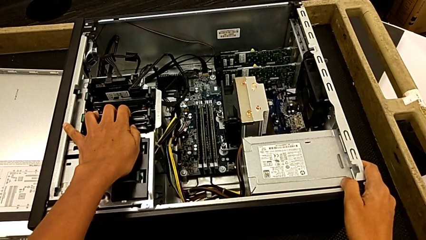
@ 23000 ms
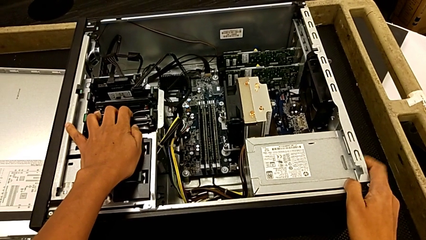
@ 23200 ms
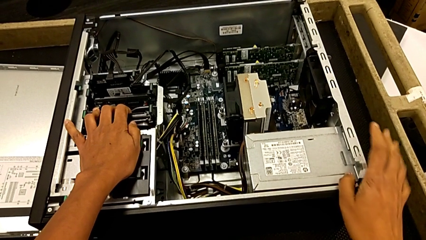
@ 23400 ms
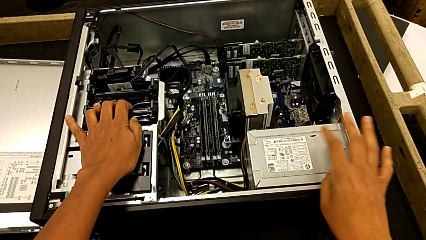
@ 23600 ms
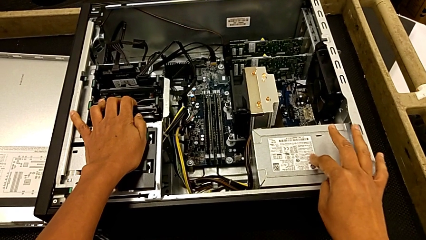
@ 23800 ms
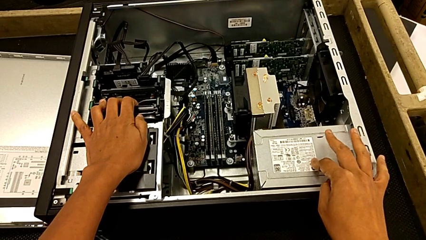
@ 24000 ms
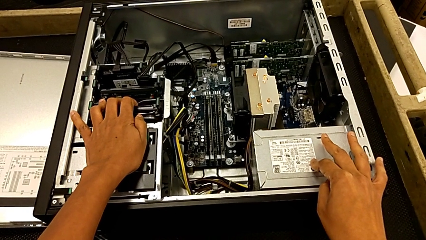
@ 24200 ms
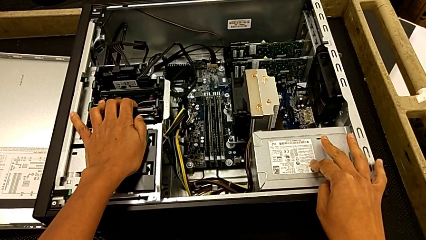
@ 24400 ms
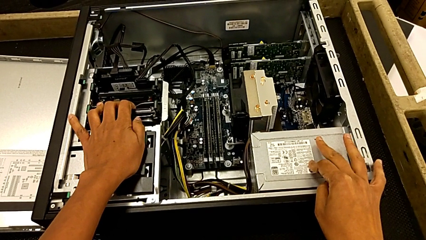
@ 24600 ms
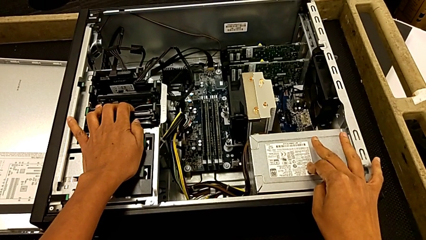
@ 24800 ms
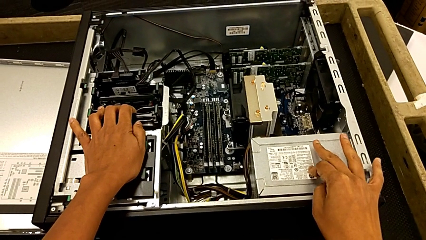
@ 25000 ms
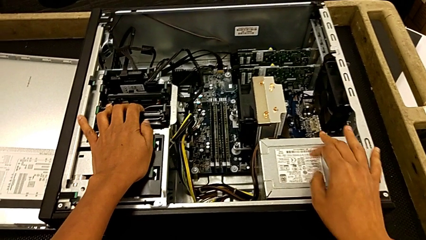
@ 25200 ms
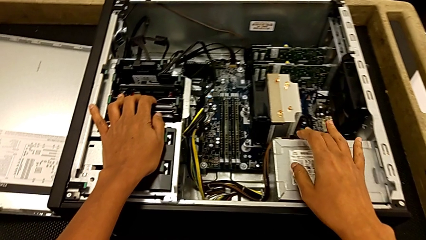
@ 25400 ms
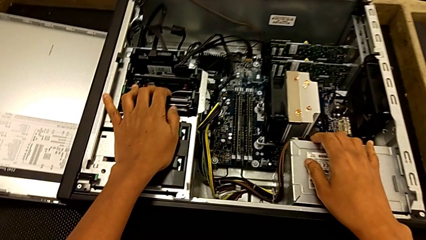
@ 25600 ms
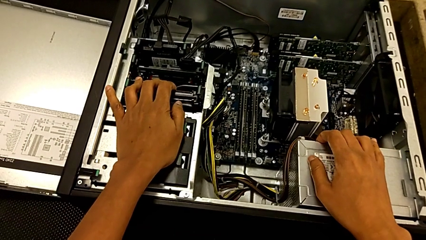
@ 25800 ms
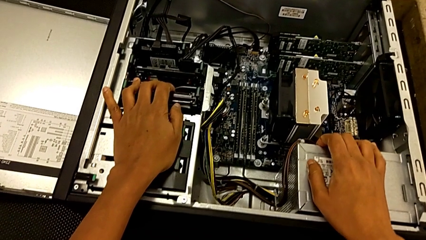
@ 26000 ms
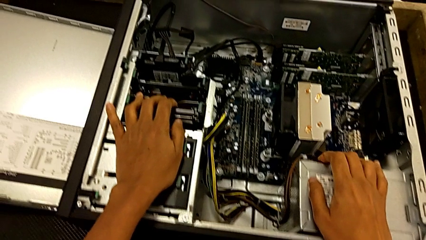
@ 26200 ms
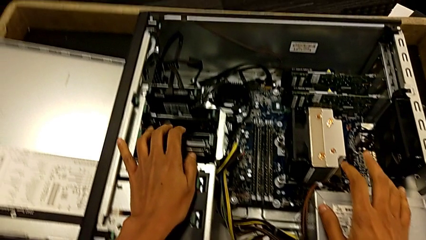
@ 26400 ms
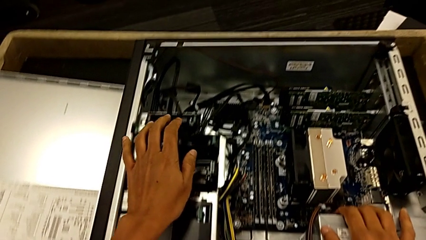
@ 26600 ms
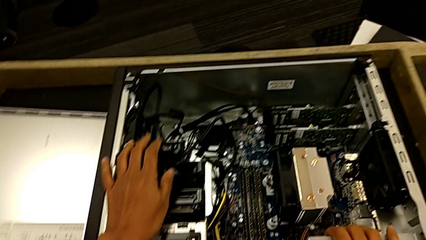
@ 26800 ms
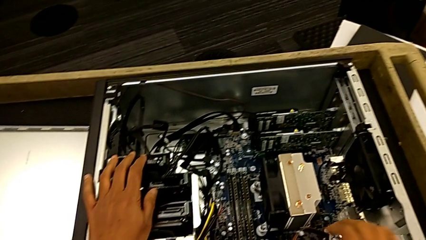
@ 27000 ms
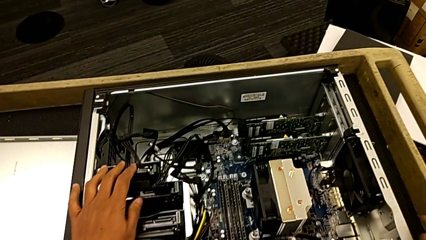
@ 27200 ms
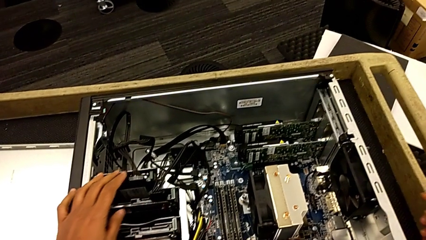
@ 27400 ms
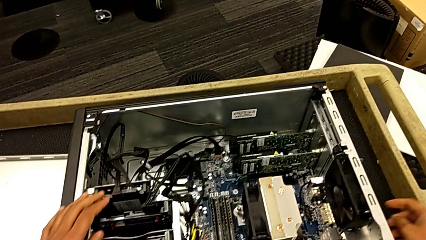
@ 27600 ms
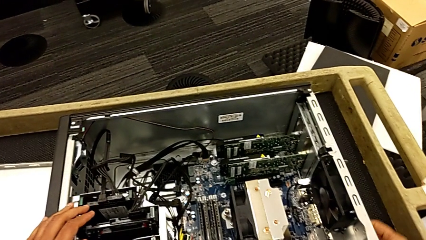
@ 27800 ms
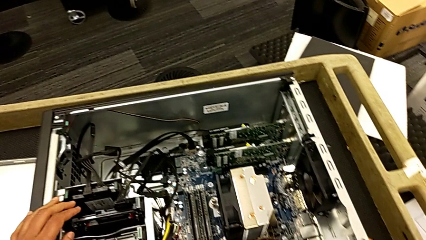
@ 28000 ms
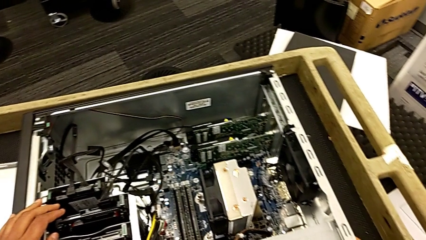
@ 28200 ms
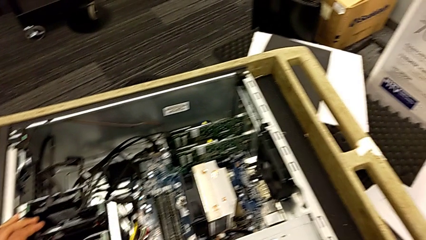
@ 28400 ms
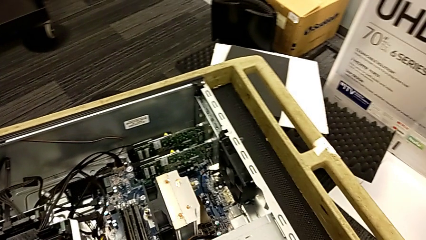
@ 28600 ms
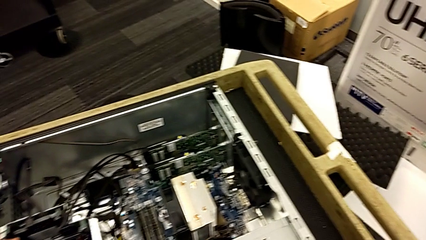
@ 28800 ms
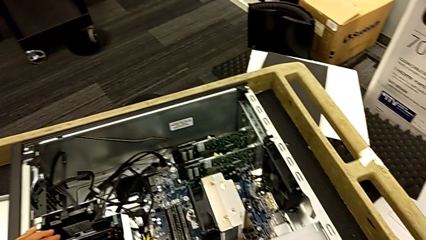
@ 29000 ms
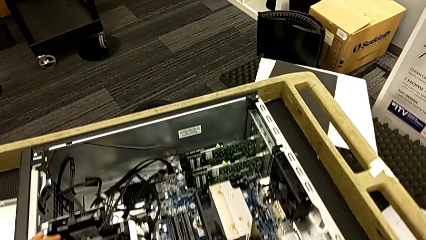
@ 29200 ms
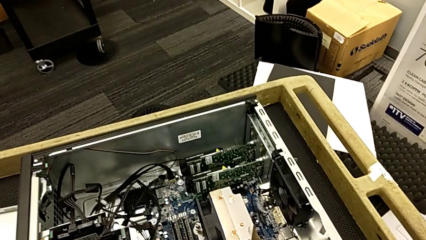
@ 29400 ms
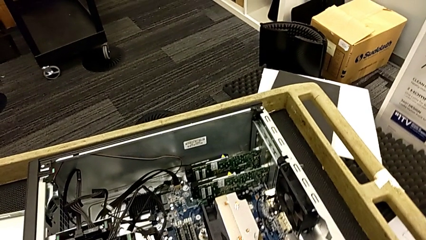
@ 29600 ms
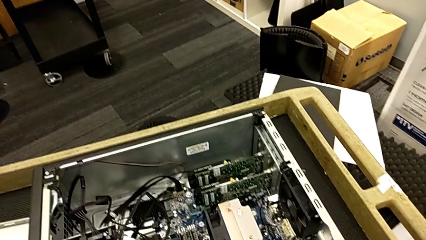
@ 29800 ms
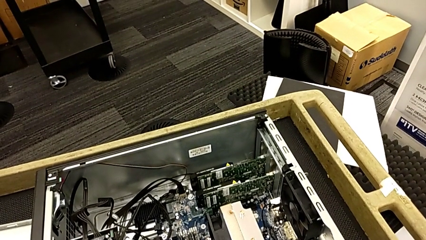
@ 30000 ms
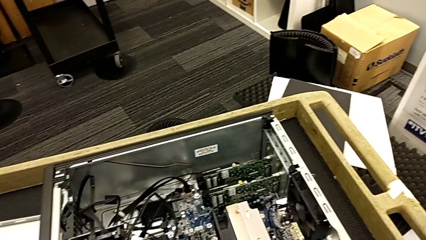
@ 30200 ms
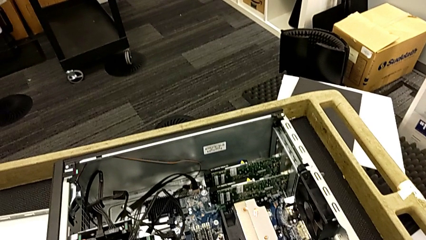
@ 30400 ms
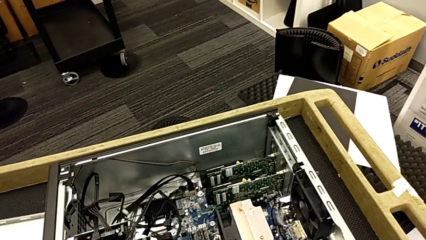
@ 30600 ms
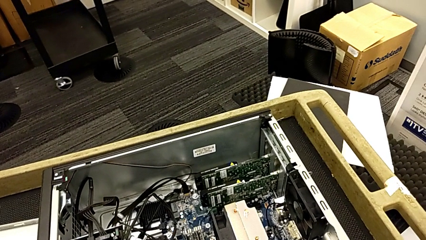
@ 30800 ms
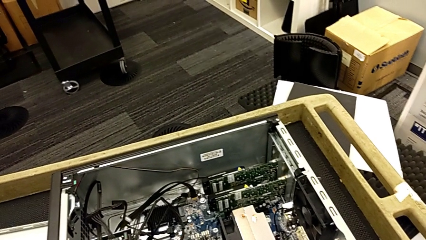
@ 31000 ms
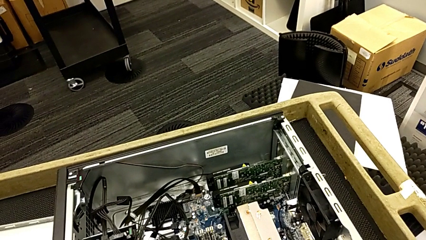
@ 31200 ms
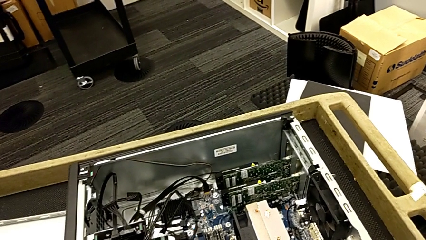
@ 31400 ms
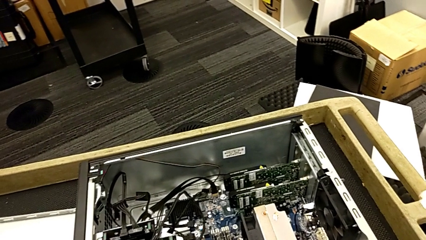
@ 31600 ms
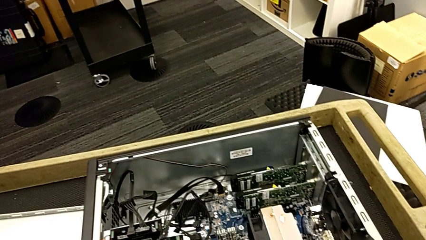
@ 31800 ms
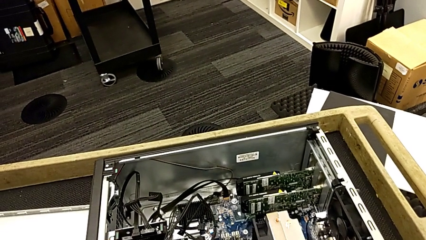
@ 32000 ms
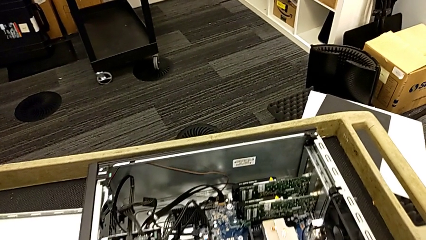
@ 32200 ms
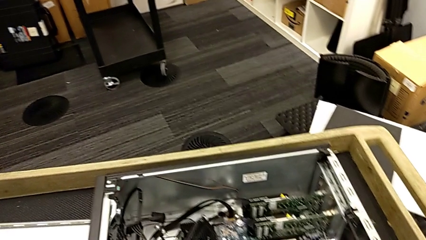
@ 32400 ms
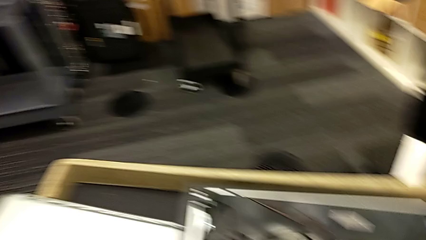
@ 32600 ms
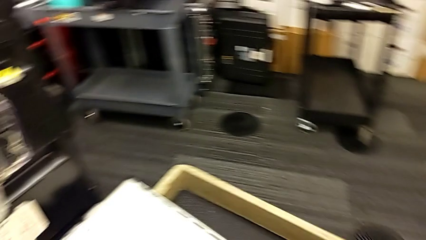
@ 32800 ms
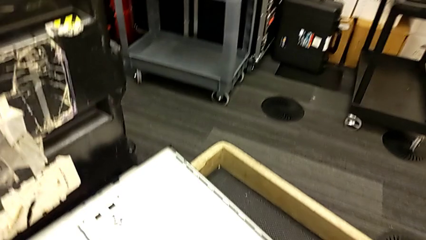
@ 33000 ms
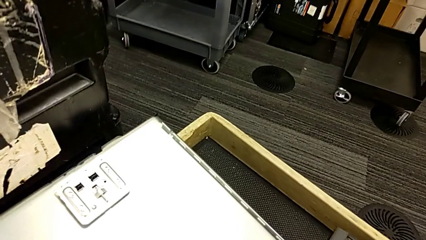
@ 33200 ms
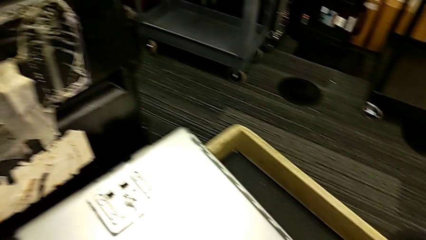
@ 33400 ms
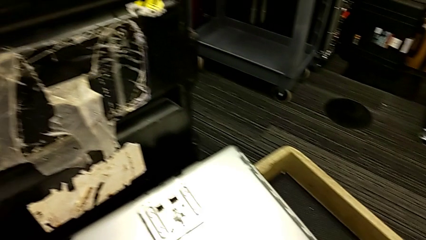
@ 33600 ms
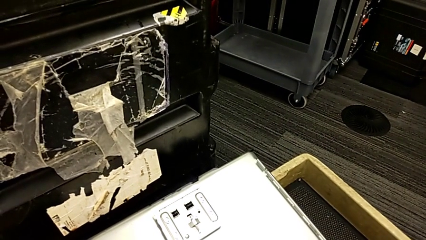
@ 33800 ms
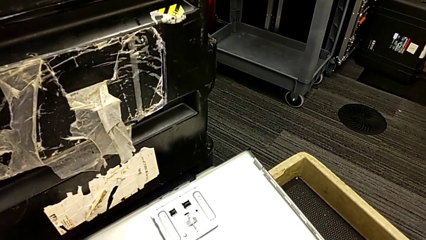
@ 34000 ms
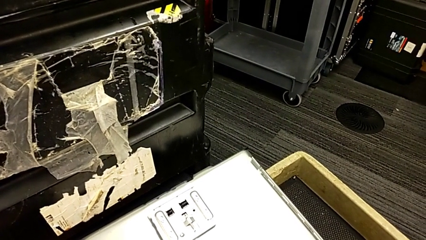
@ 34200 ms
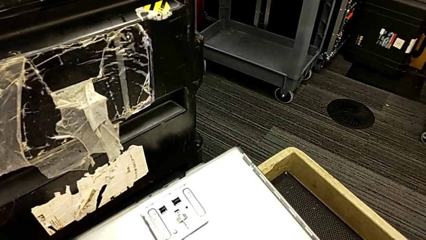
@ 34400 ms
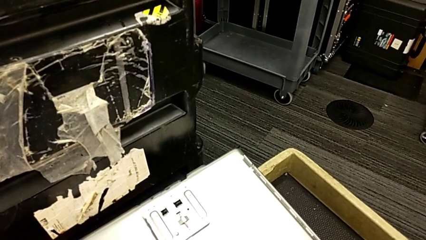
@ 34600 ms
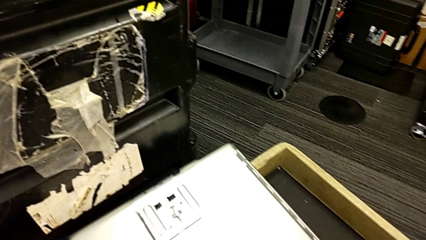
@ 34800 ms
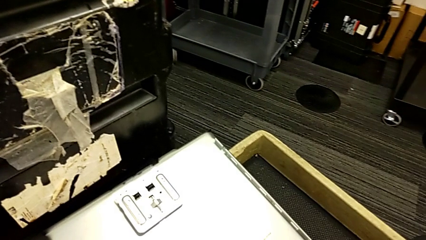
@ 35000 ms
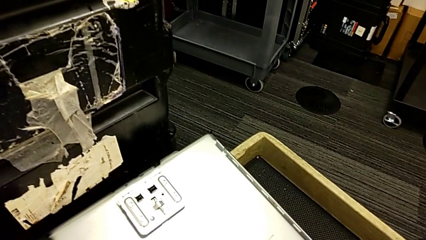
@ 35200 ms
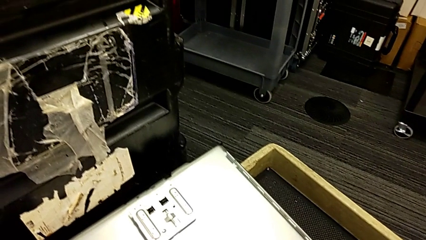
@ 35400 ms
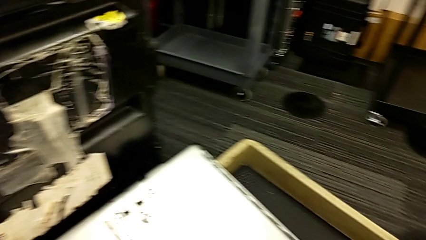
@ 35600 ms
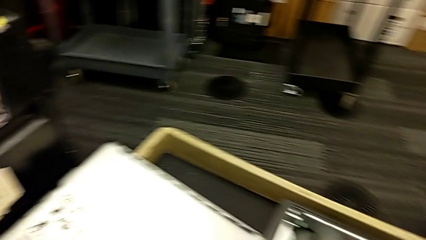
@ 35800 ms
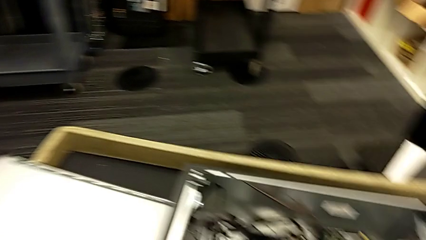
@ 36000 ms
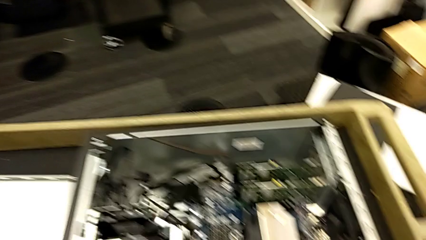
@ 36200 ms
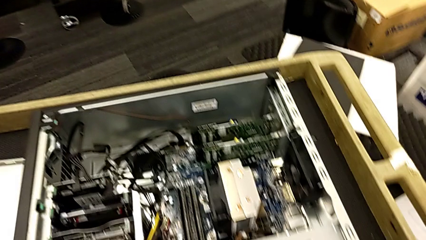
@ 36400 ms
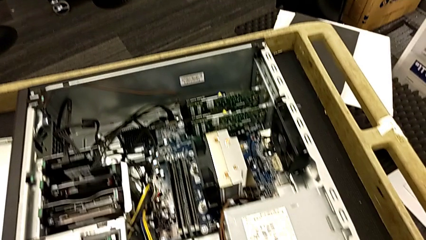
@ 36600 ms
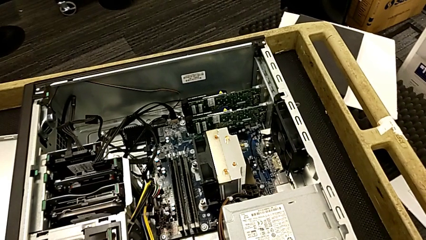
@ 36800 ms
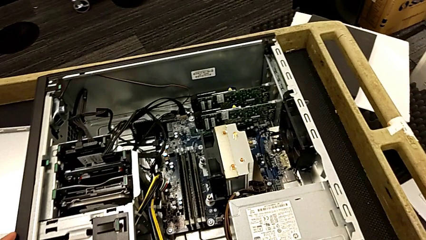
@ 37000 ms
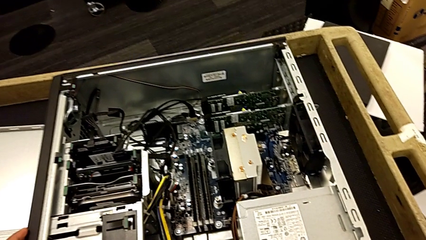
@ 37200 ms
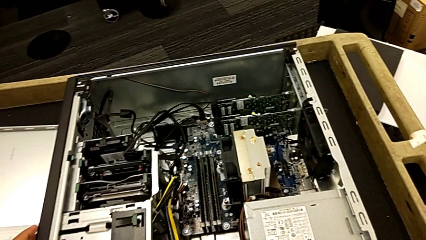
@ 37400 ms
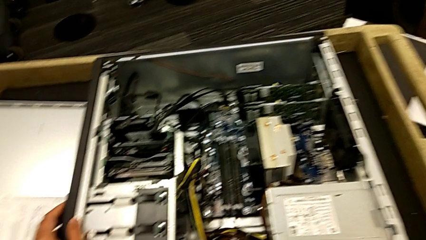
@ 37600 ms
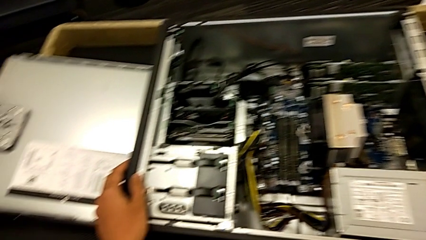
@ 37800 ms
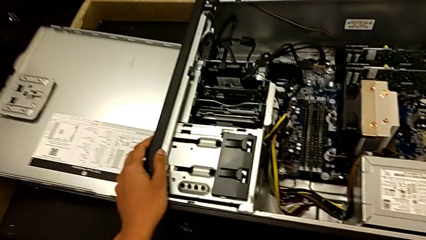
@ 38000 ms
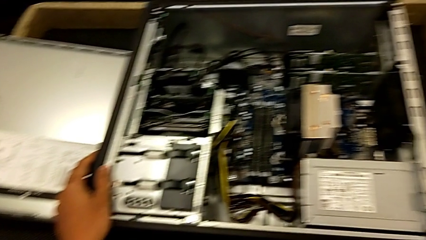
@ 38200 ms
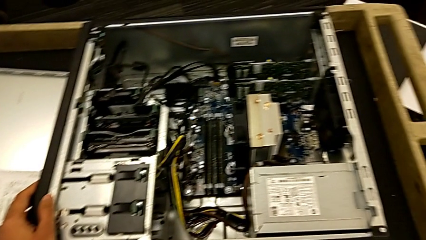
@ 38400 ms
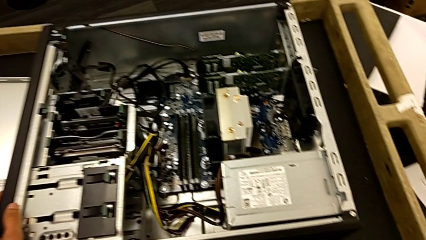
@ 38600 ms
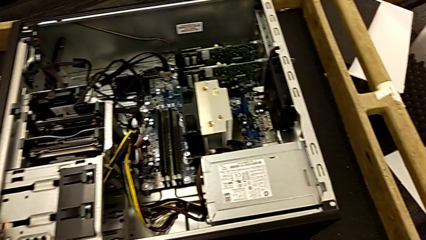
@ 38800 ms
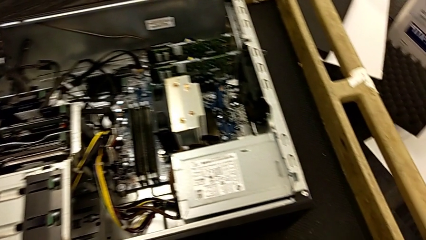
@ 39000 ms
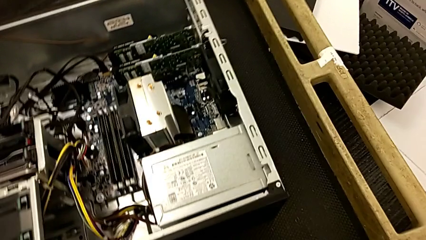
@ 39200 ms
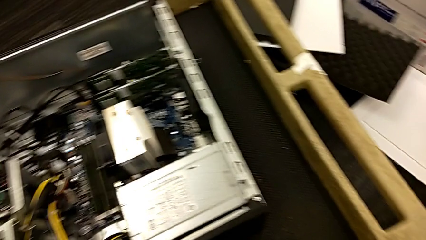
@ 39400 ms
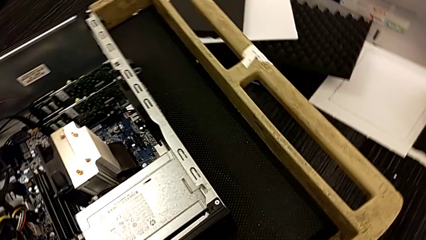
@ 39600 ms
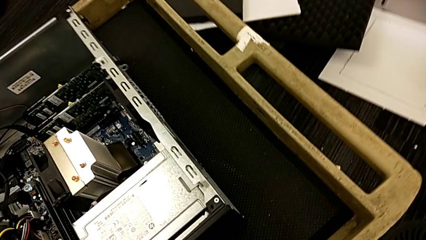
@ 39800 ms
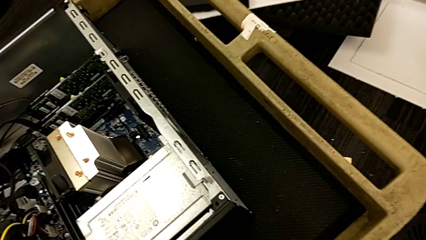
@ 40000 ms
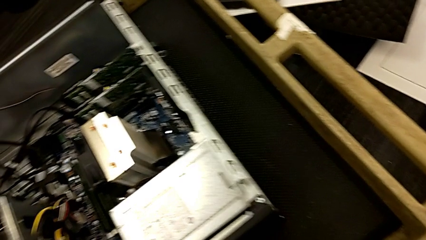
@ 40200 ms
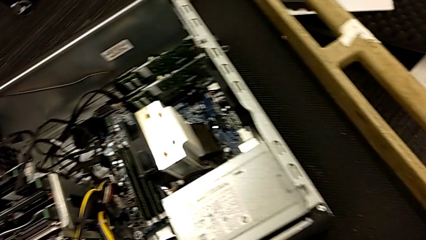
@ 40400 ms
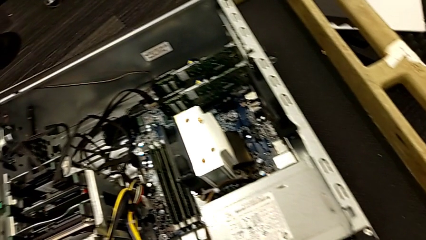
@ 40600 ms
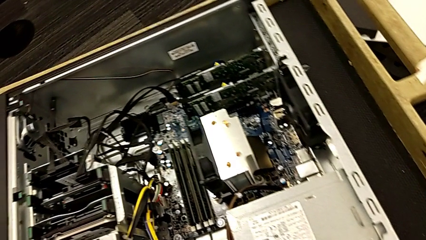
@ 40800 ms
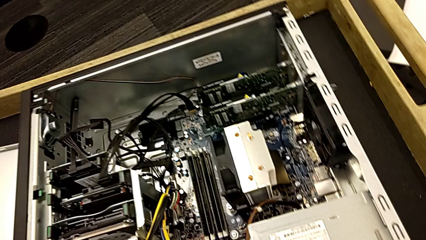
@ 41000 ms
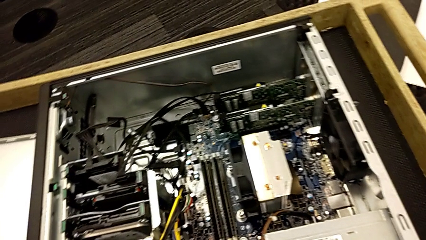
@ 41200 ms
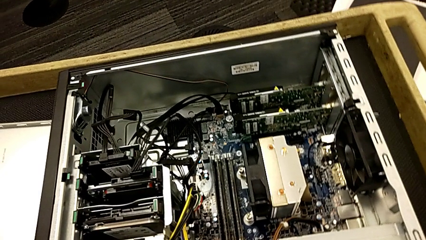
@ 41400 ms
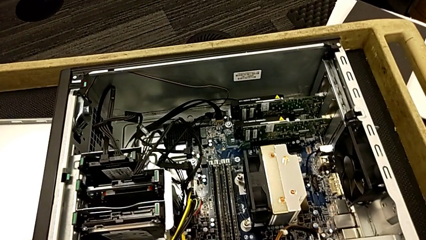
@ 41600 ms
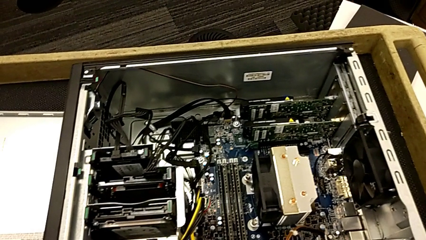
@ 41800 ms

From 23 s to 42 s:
The camera wearer is unlocking the graphic cards. They touch the computer tower and begin to inspect it.
